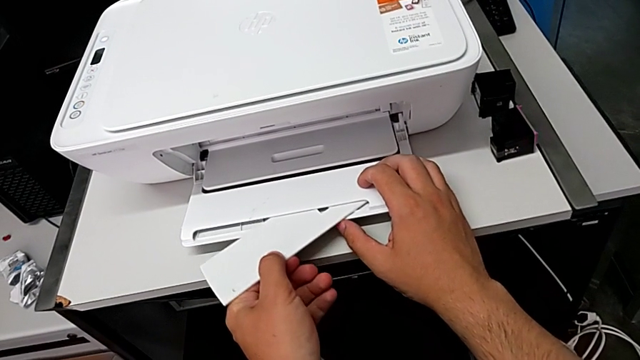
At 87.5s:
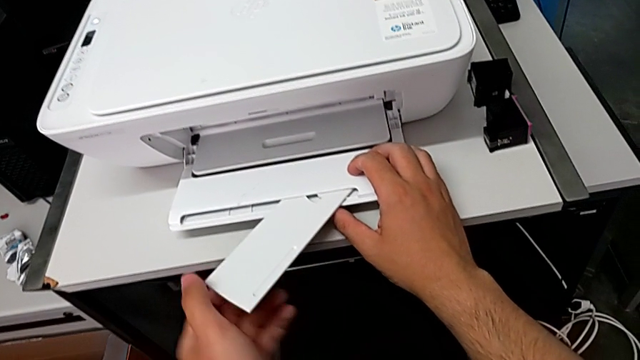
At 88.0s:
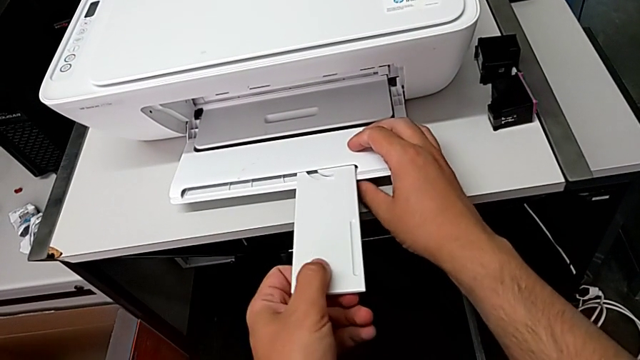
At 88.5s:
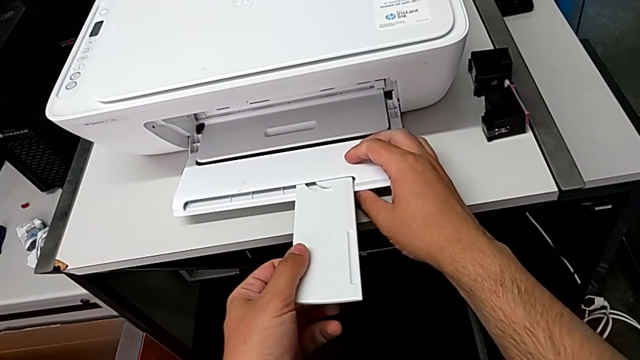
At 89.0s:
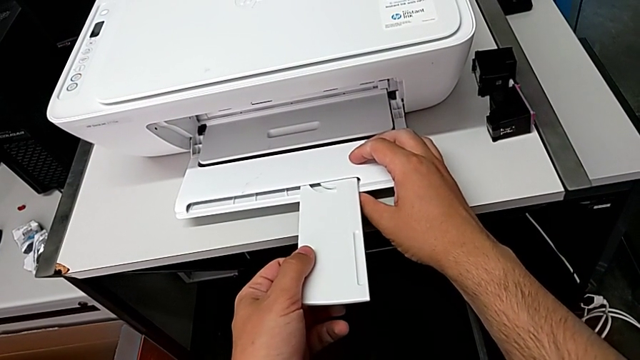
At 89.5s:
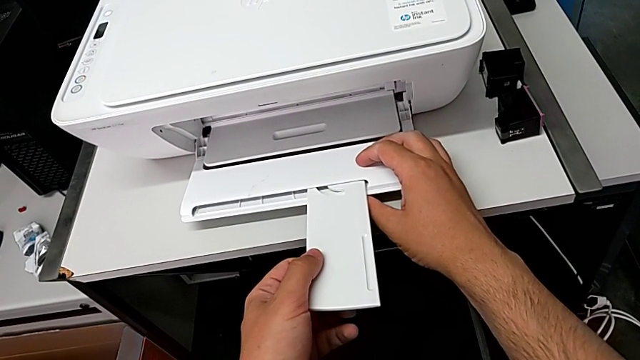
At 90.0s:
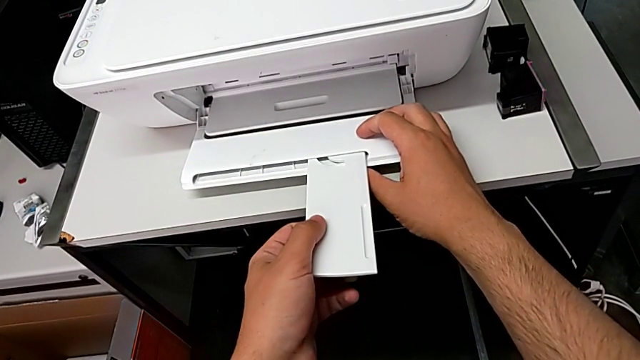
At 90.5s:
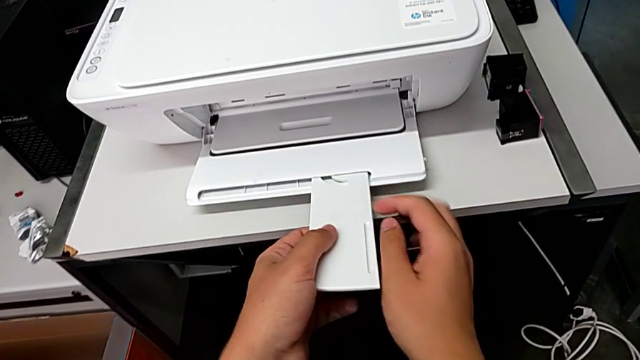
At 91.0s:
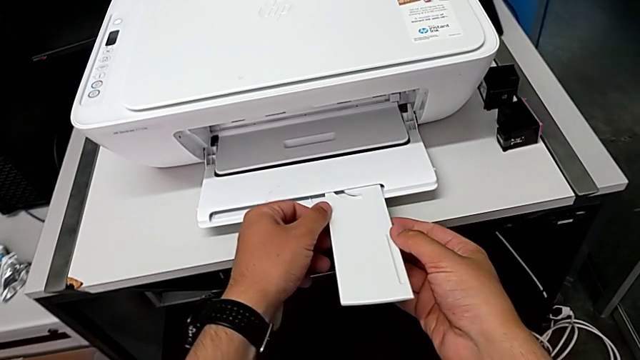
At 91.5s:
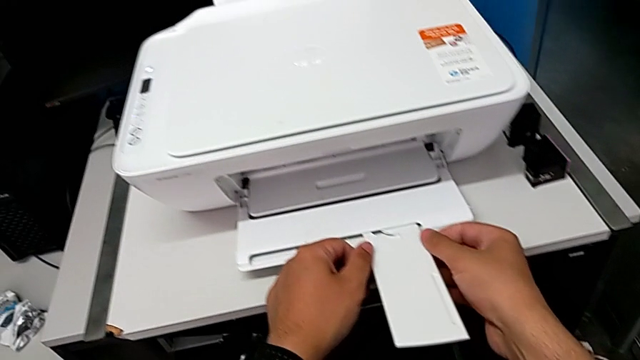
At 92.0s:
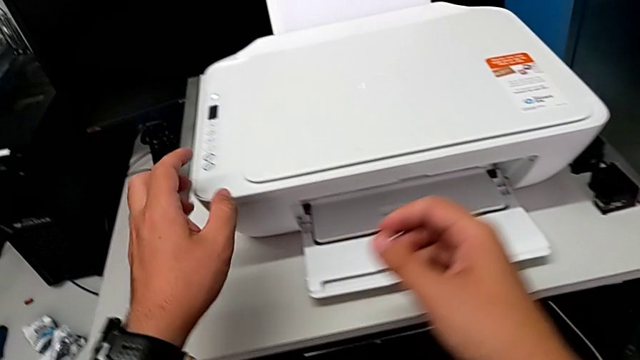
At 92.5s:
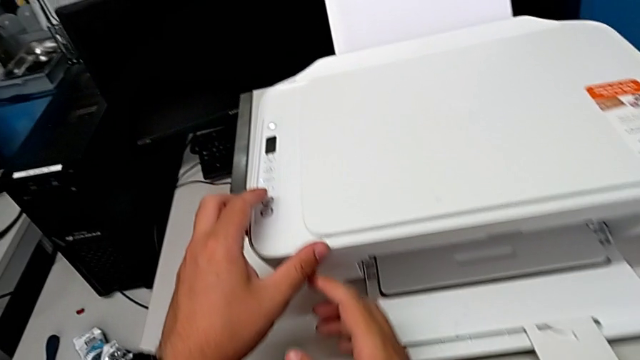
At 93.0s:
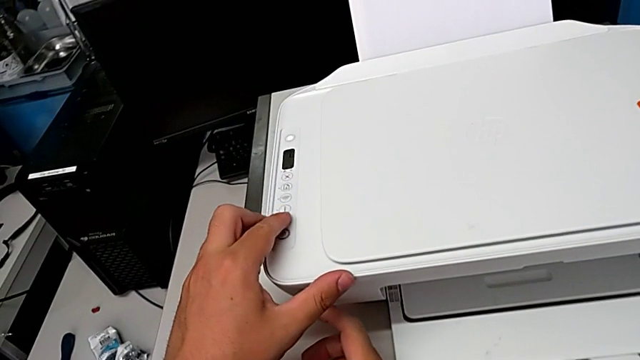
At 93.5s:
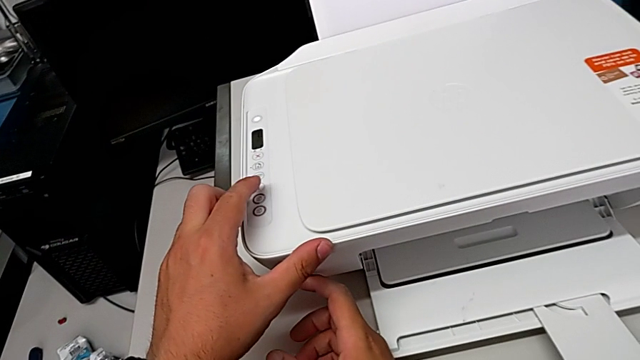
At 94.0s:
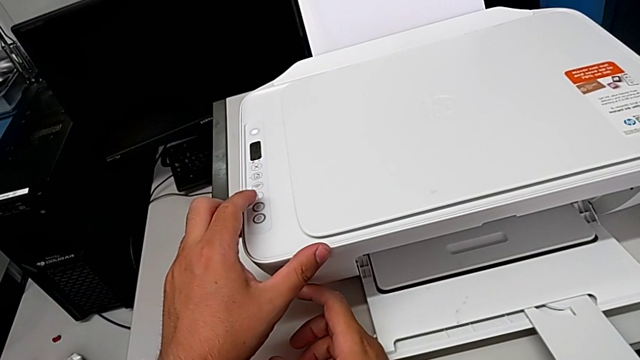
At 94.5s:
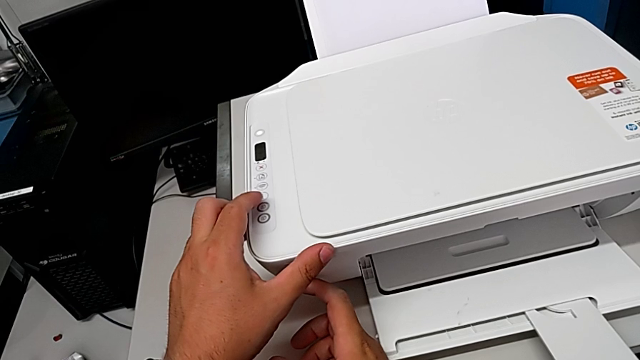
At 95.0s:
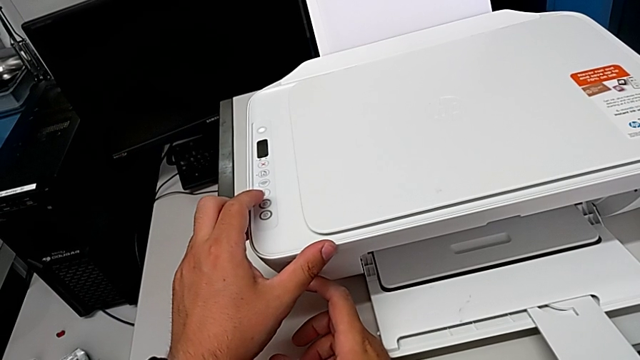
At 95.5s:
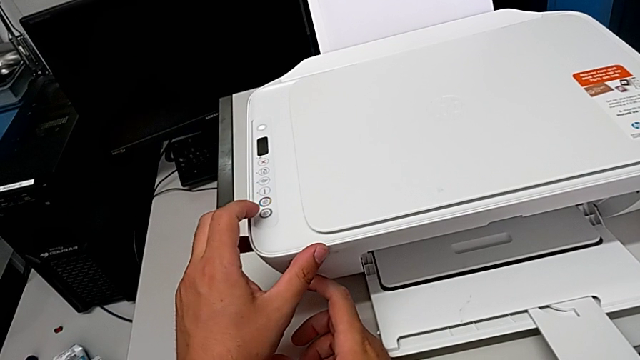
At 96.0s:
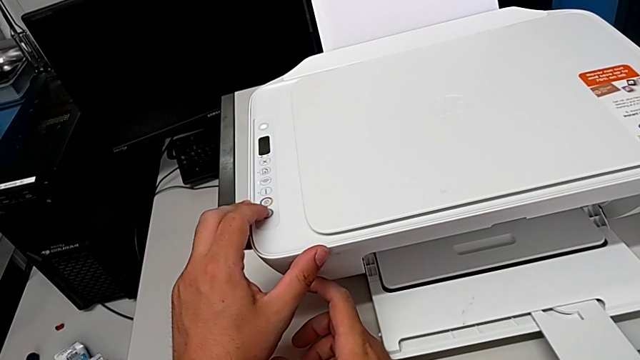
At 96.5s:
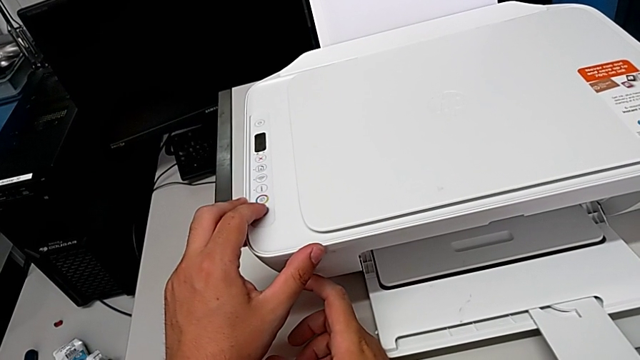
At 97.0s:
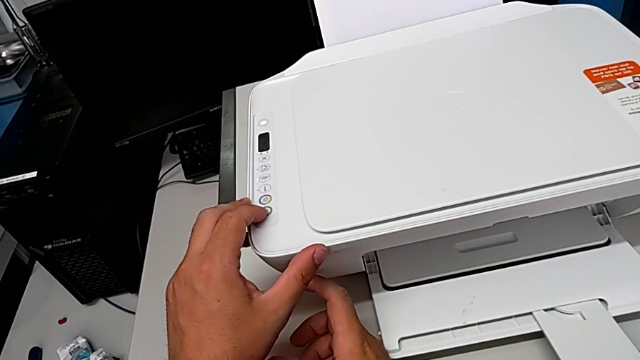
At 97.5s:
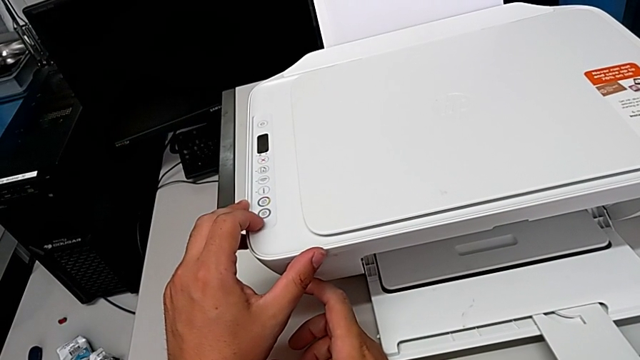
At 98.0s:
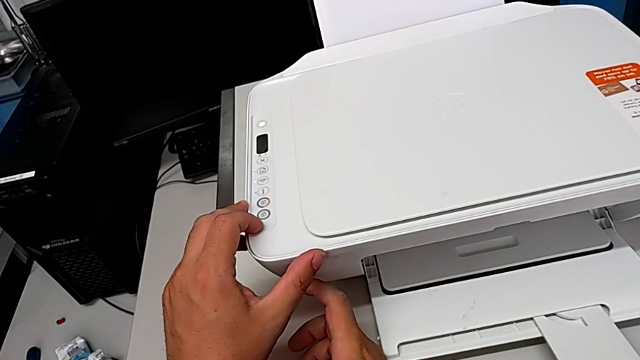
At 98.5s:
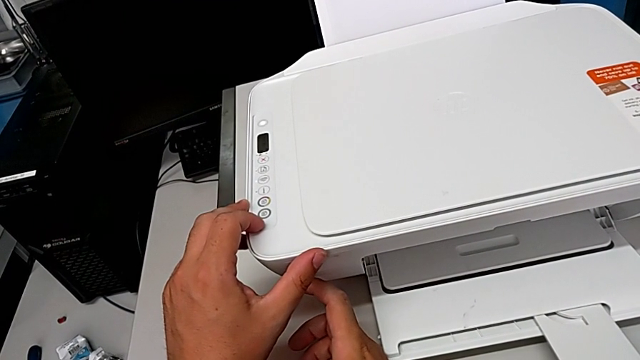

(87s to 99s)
The camera wearer is copying a black and white paper. They open the folding paper tray, align it and press the copy button.

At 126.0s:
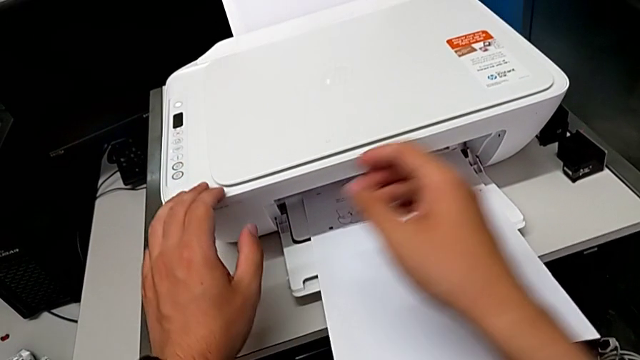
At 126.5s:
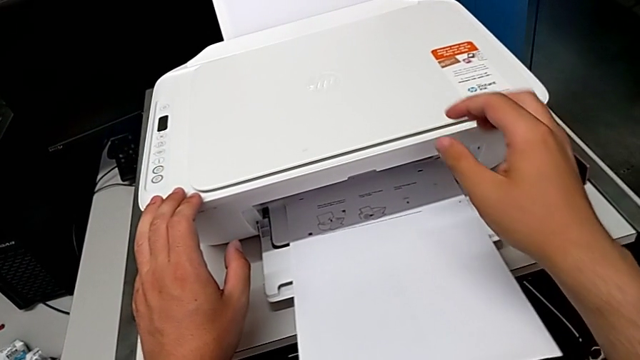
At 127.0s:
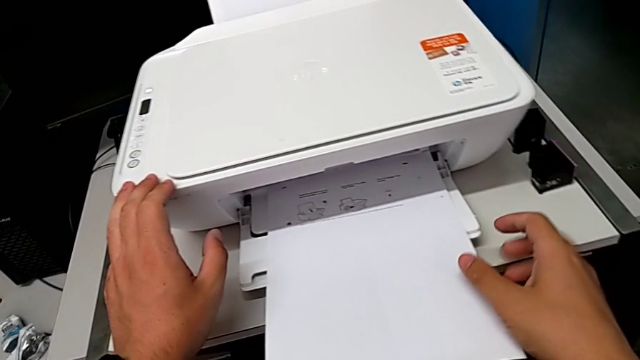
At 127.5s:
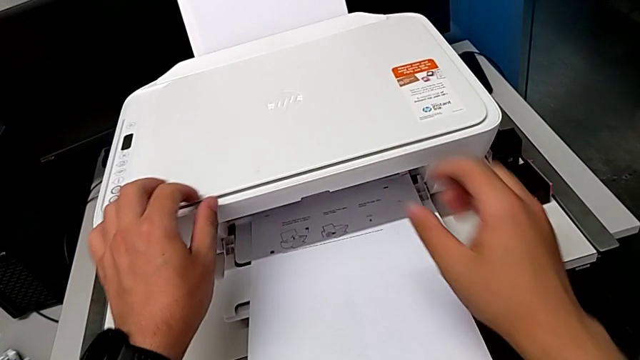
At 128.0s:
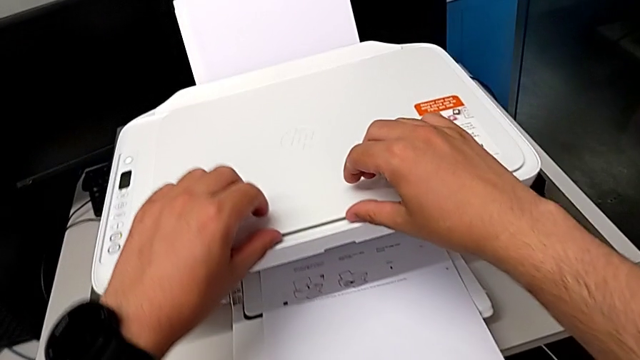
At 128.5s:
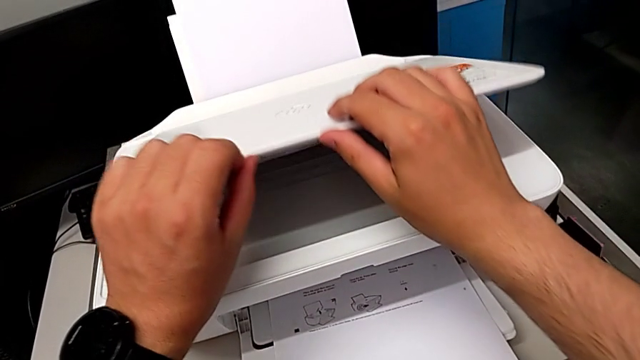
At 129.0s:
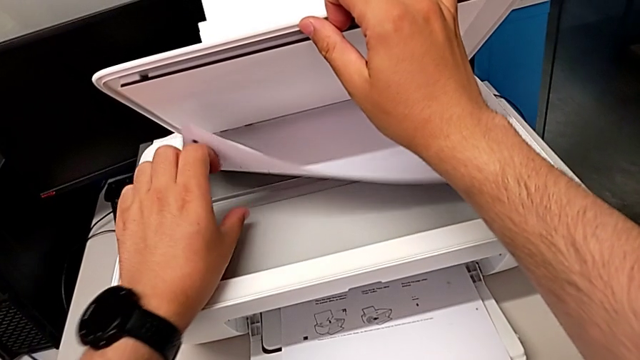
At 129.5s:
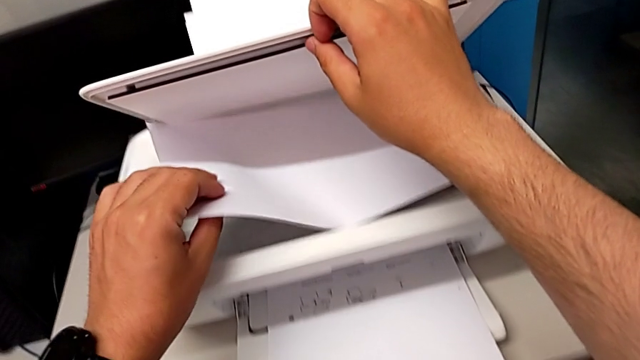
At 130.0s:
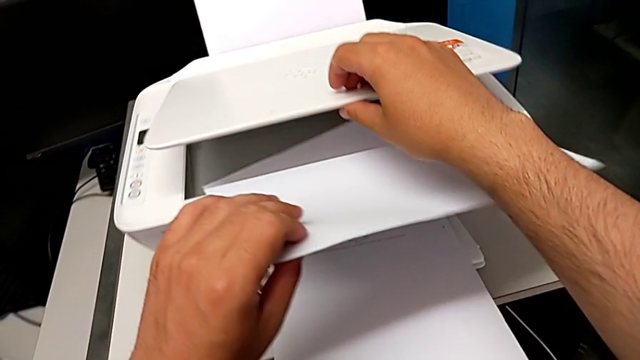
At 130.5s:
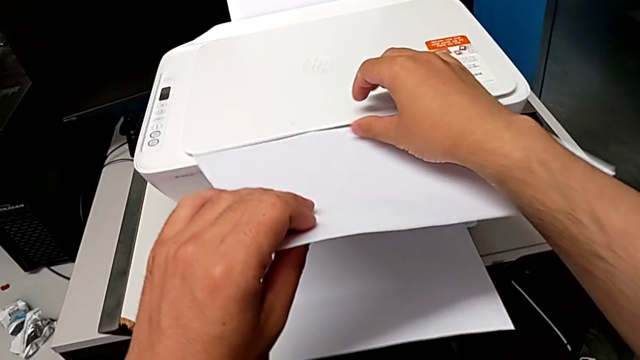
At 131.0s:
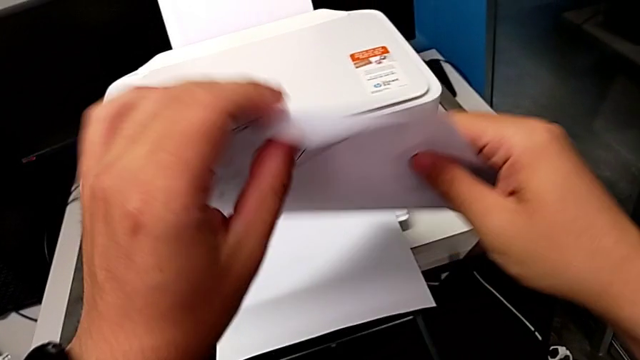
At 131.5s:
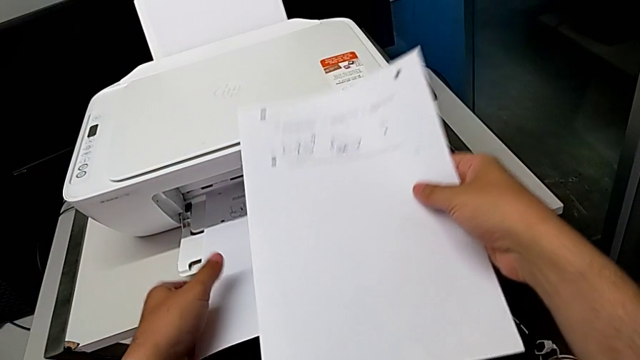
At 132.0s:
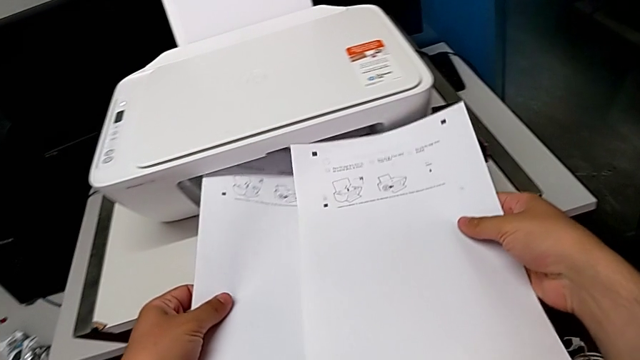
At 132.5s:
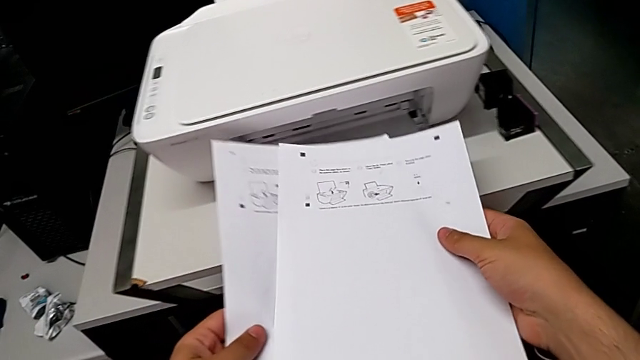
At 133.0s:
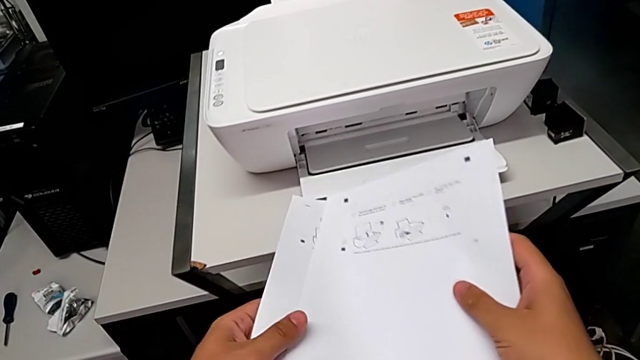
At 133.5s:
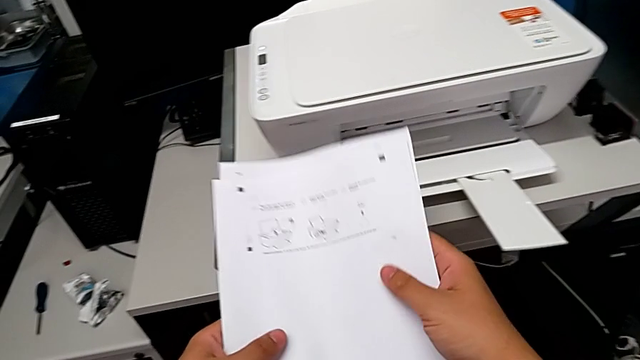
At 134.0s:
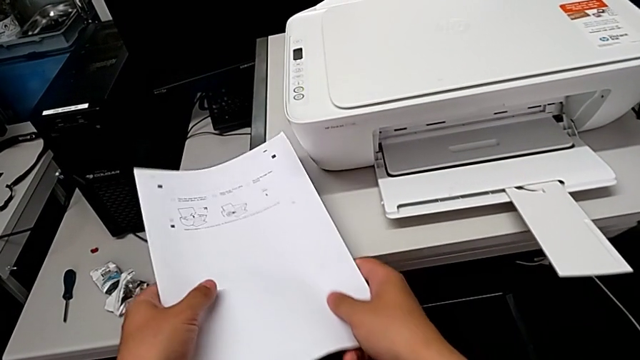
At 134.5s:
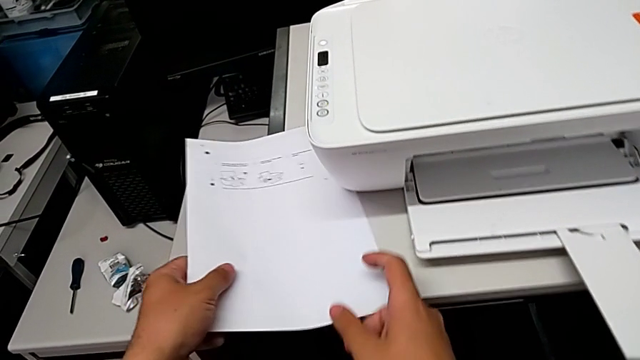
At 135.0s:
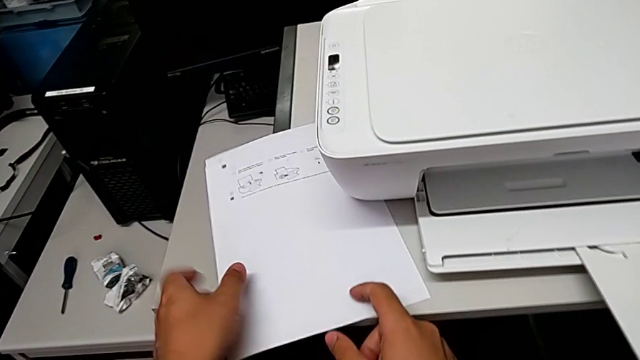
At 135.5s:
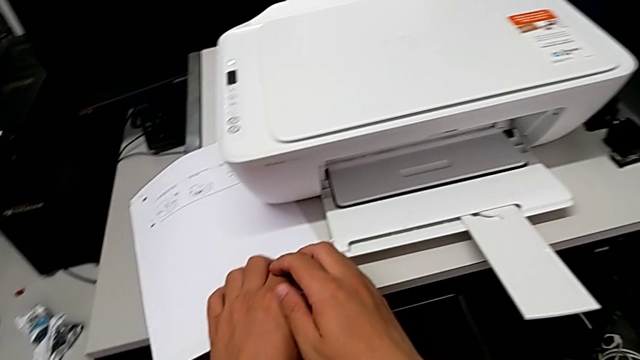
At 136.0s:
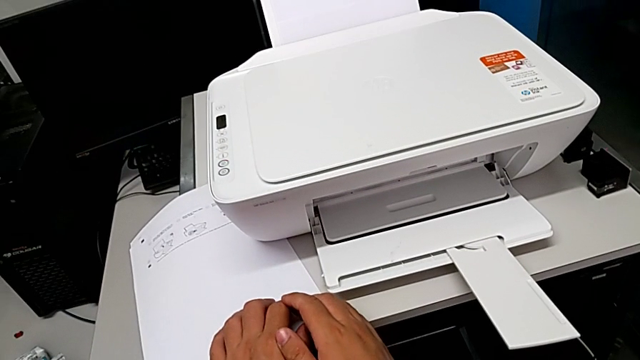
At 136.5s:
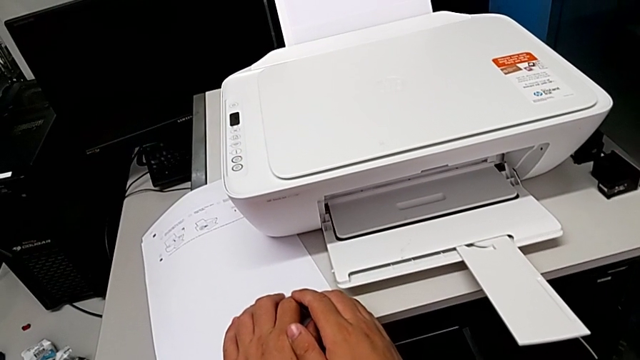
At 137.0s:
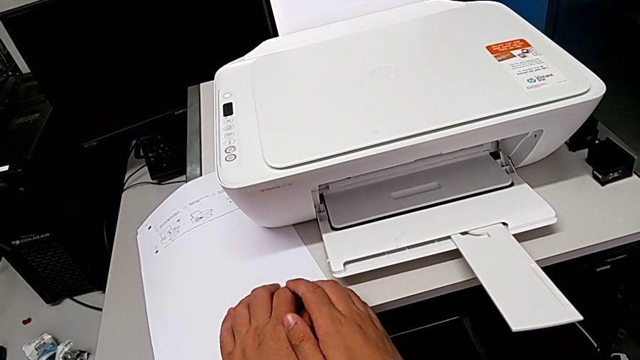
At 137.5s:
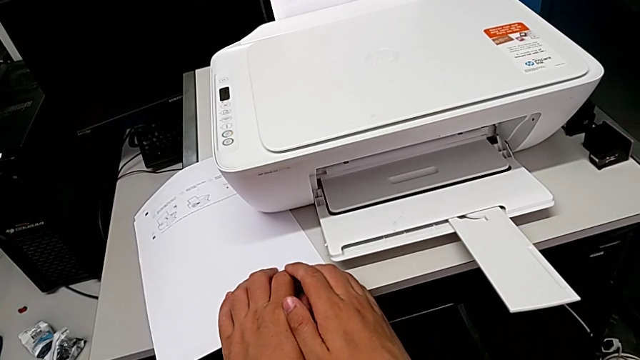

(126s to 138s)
The camera wearer is removing both the copy and the original from the printer. They open the copy gate, grab the paper stack, withdraw it, close the copy gate, grab the copy, withdraw it and place it.
